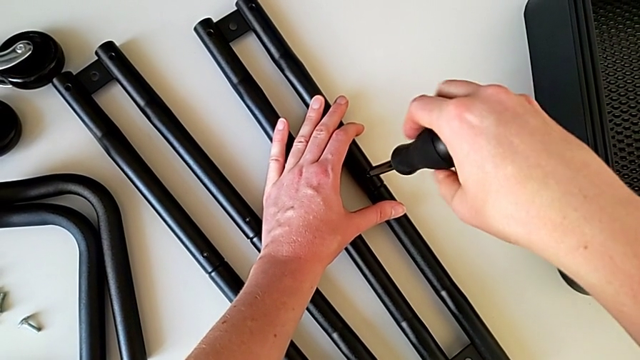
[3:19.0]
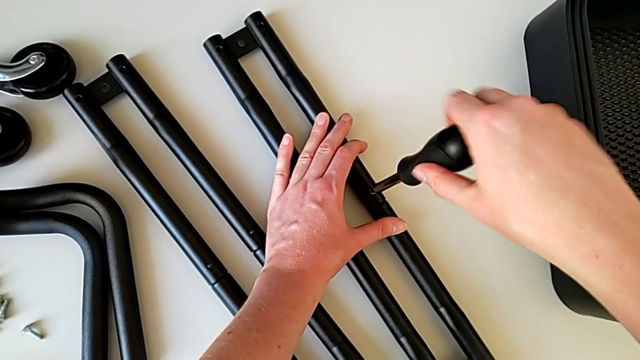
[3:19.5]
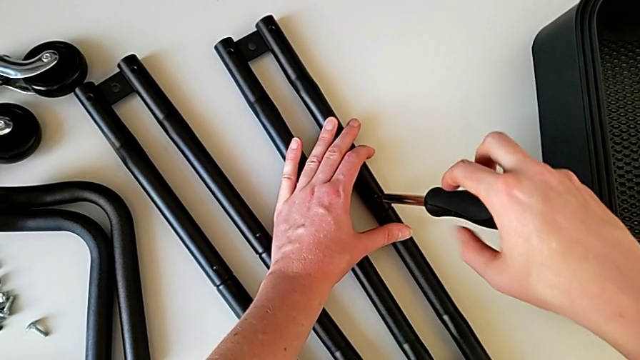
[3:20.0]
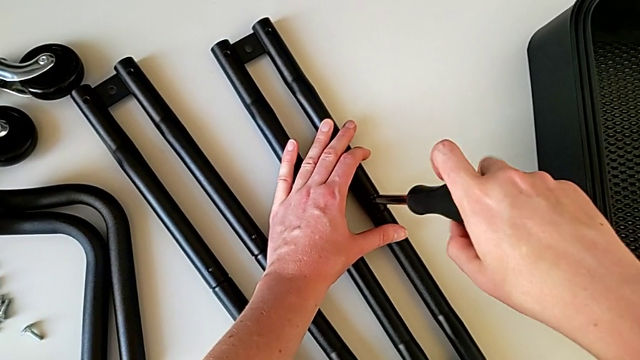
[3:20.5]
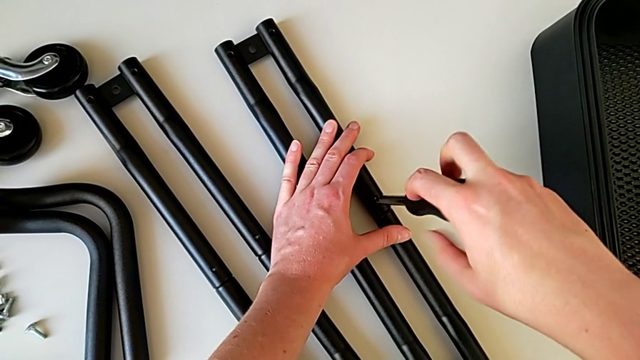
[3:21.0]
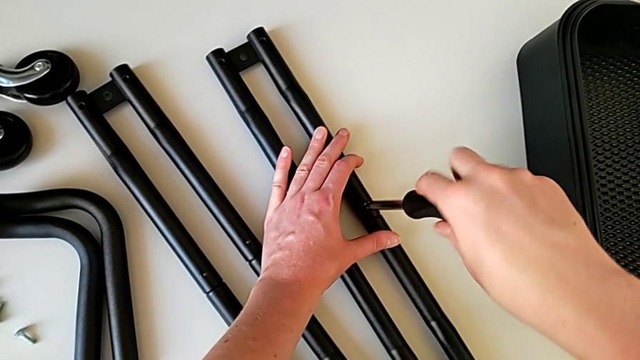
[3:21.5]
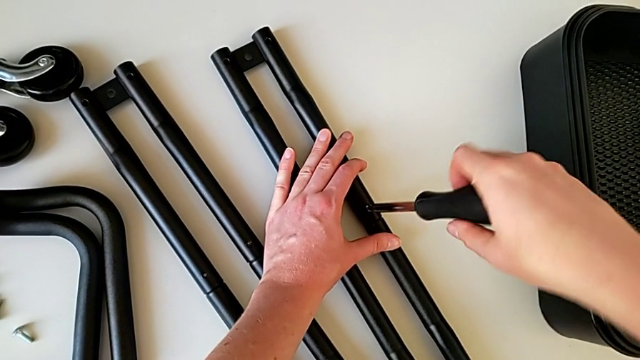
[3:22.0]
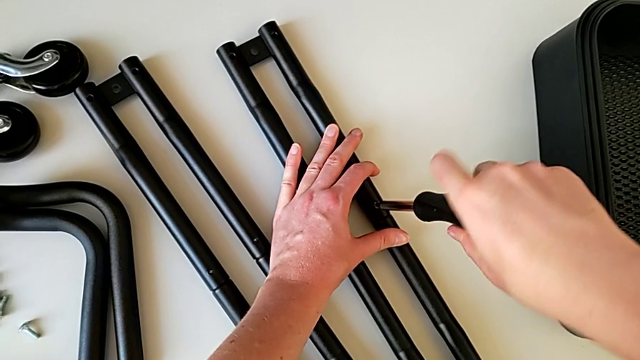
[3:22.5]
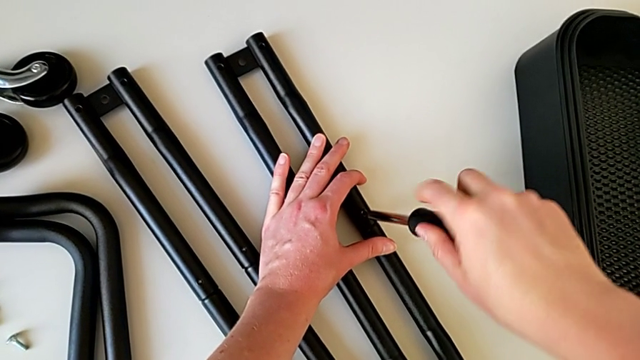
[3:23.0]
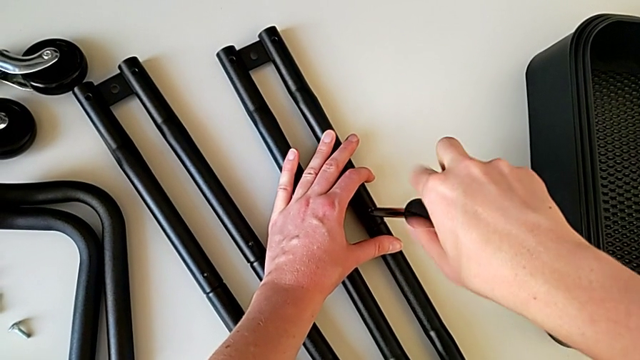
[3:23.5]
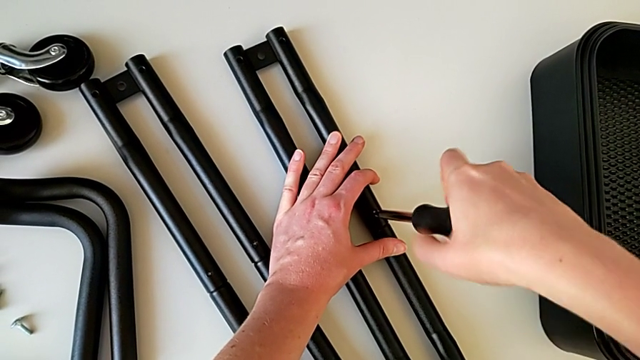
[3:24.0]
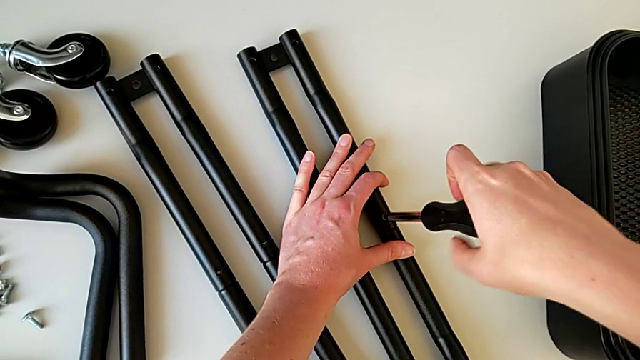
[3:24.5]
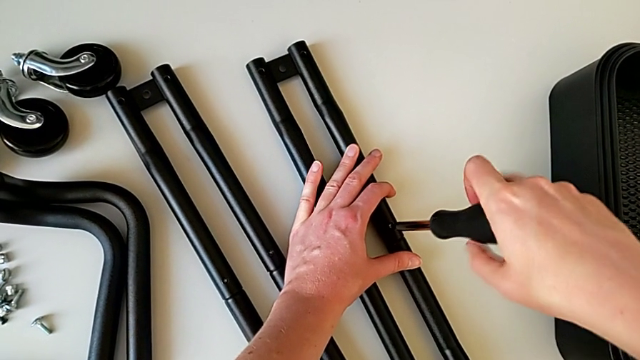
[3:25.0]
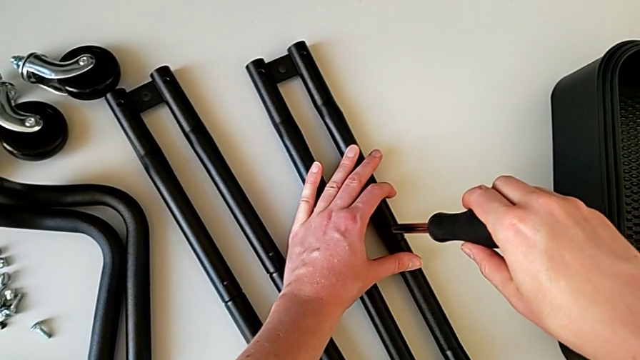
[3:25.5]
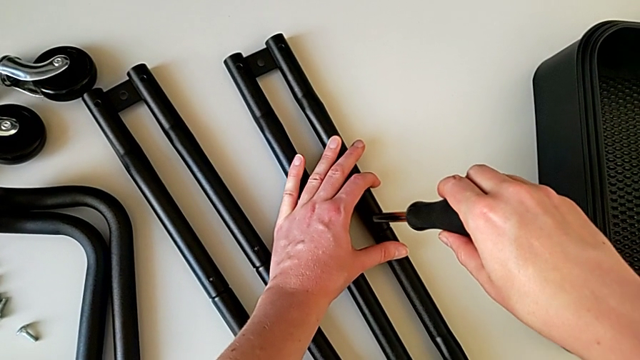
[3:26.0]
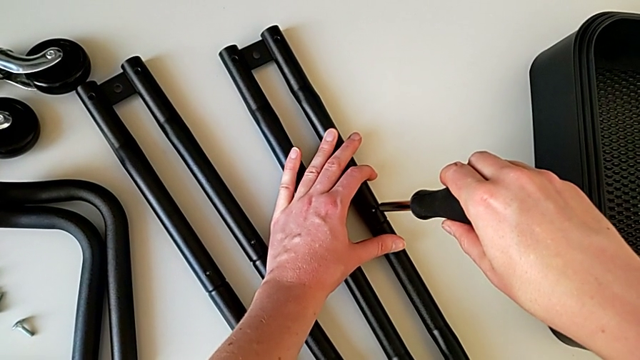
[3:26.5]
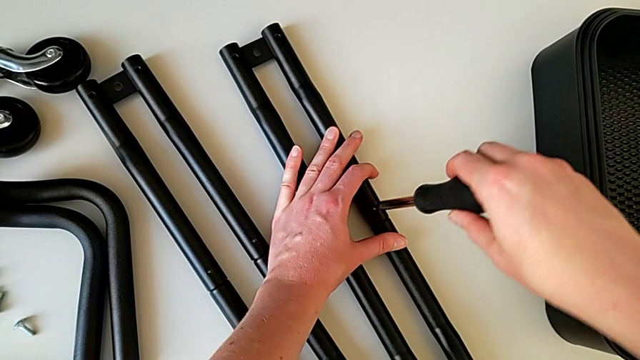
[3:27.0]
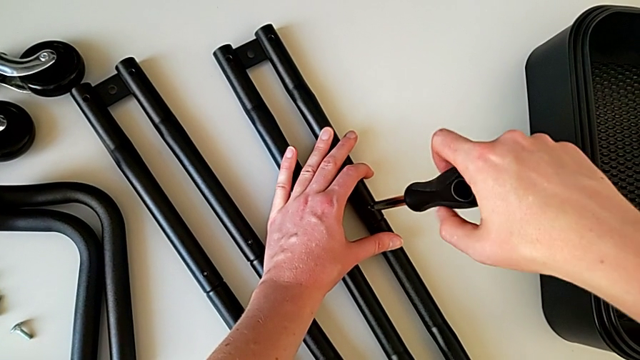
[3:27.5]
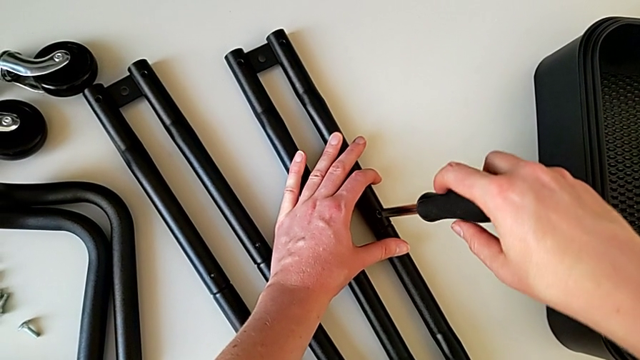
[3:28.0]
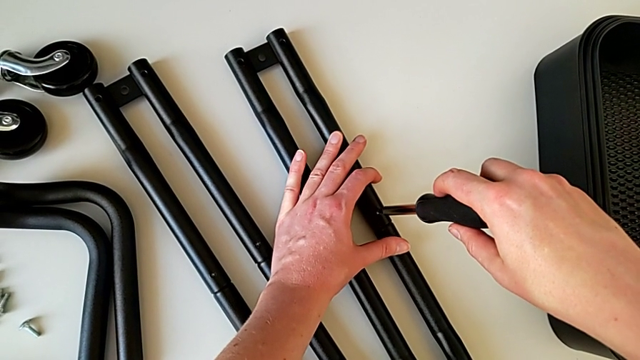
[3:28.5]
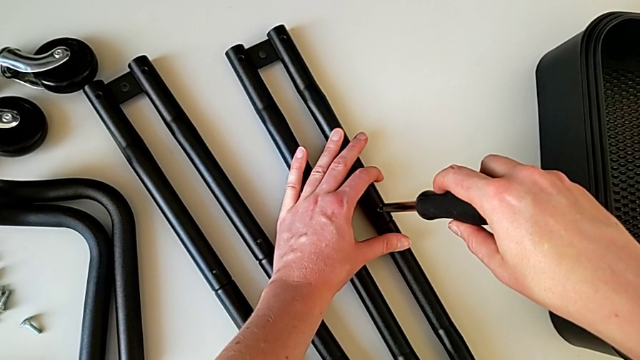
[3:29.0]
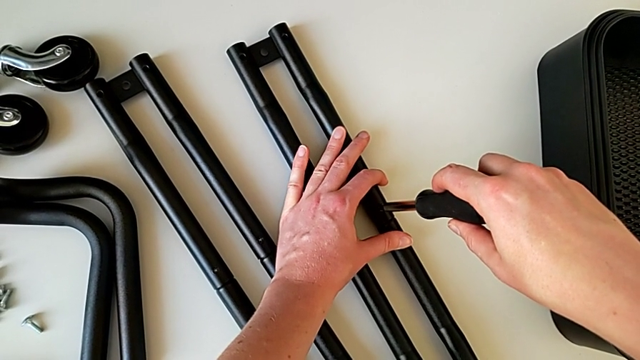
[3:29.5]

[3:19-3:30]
The camera wearer is assembling the bars on the left. They screw the screwdriver, withdraw it, insert it, screw the screw and insert the screwdriver.

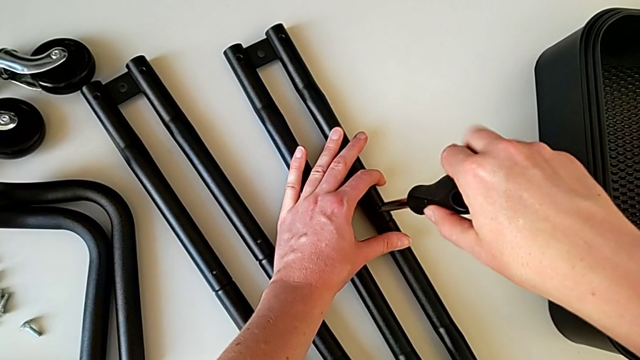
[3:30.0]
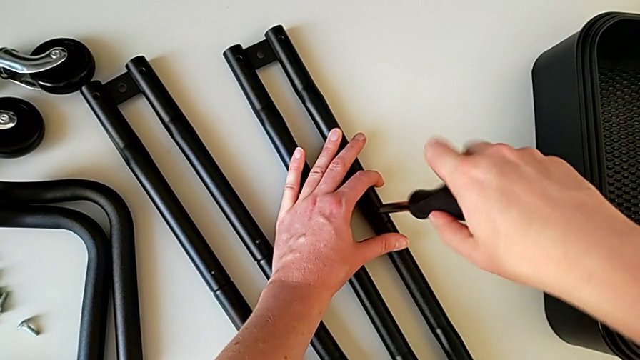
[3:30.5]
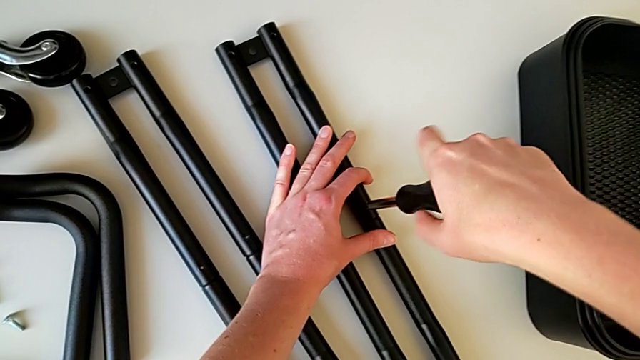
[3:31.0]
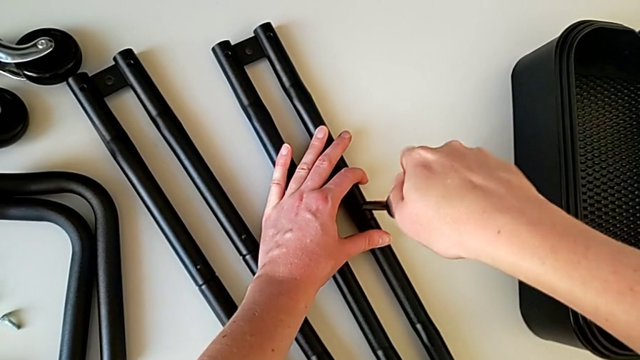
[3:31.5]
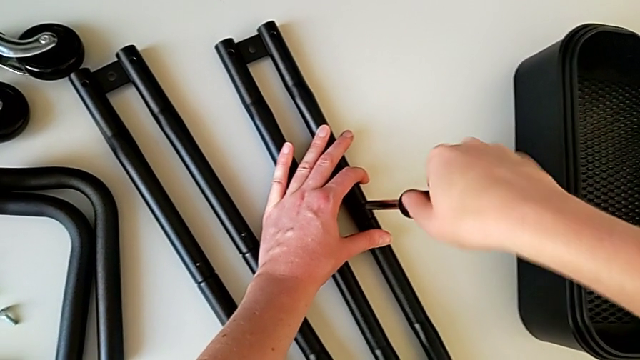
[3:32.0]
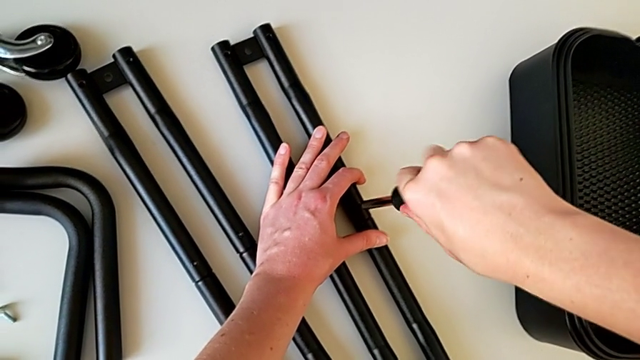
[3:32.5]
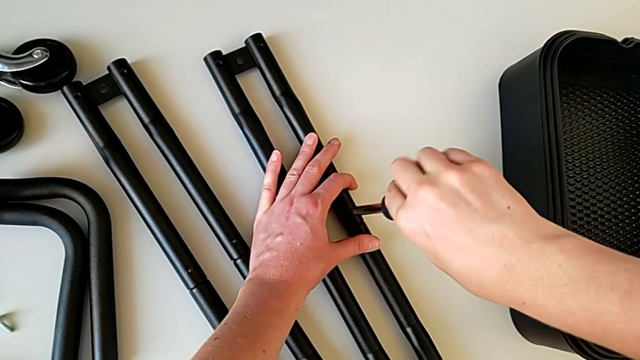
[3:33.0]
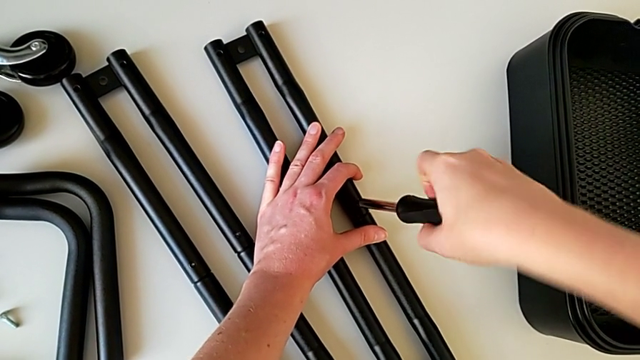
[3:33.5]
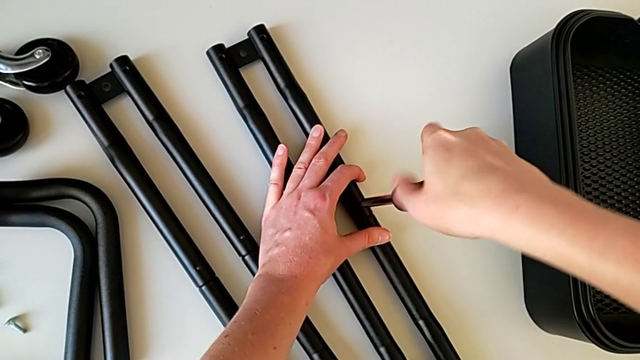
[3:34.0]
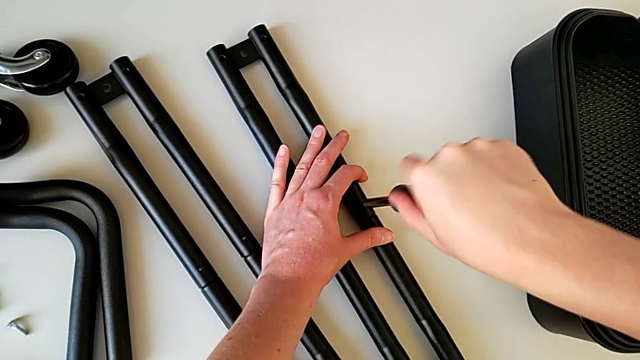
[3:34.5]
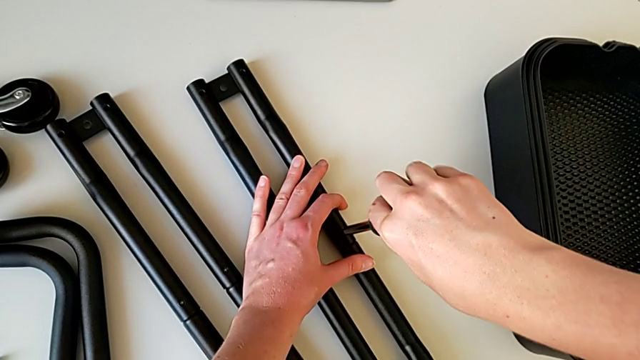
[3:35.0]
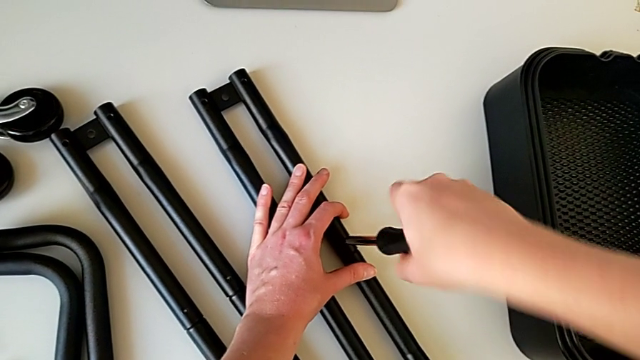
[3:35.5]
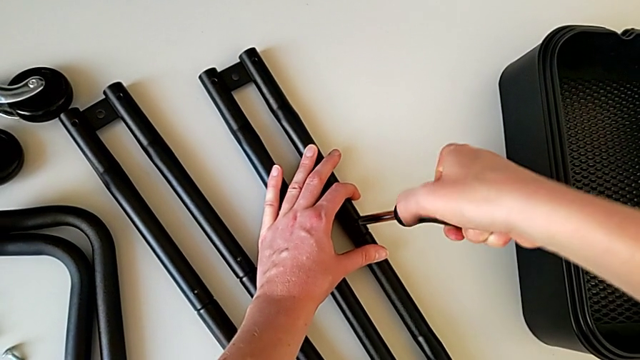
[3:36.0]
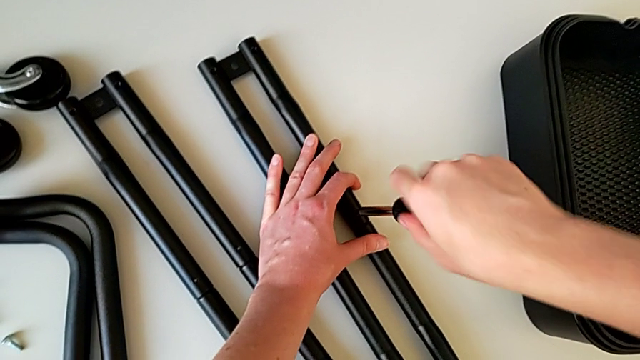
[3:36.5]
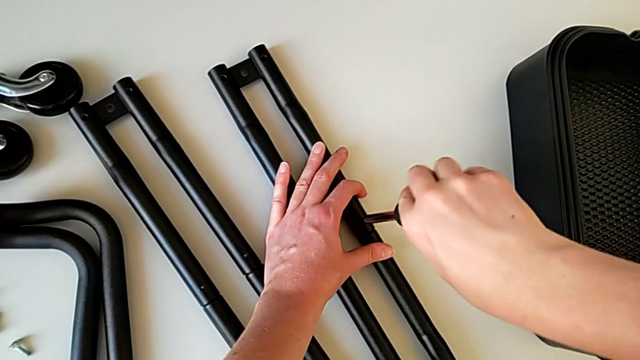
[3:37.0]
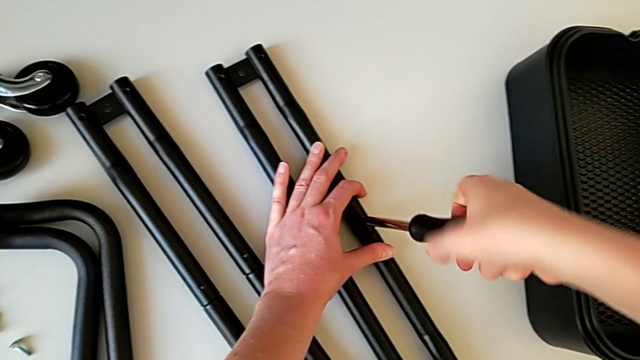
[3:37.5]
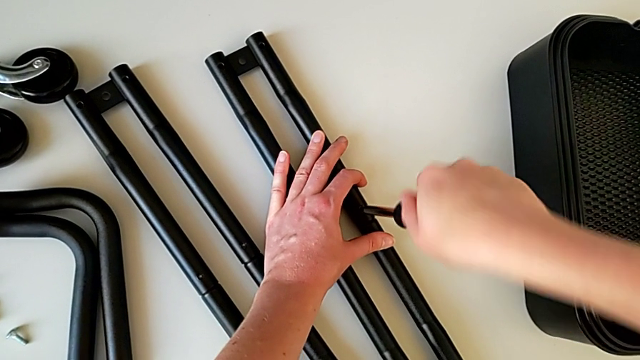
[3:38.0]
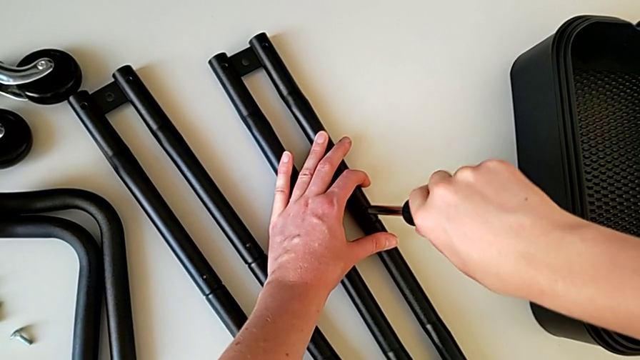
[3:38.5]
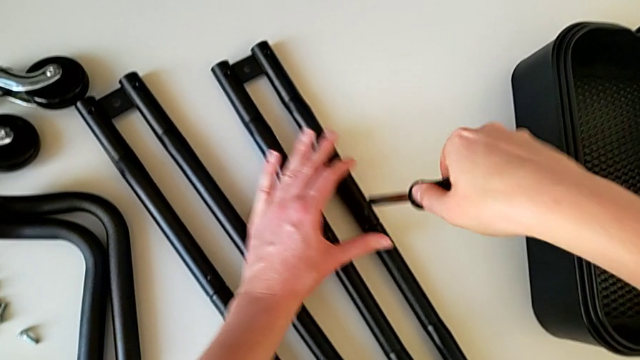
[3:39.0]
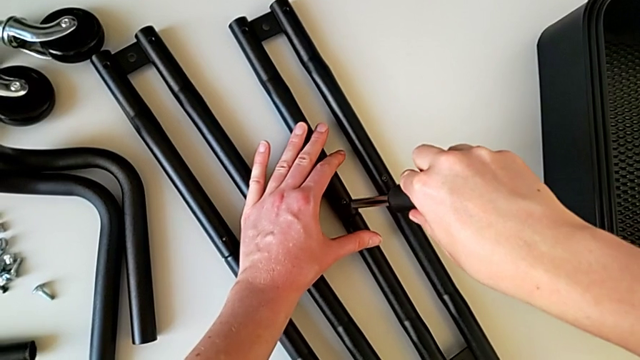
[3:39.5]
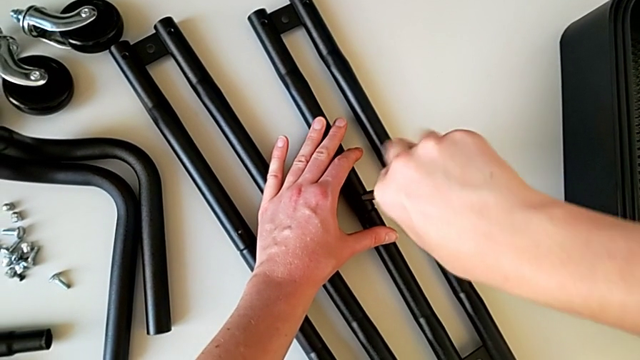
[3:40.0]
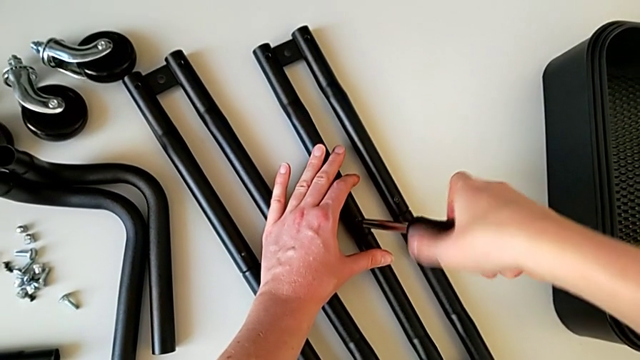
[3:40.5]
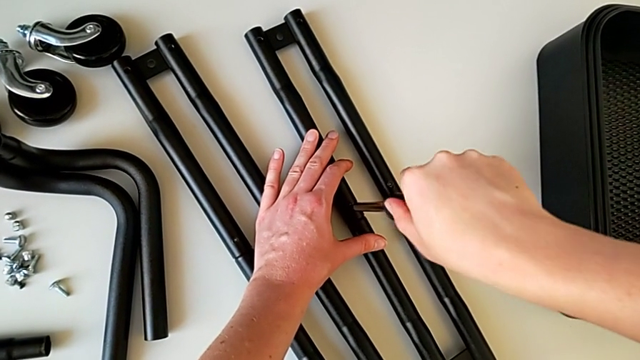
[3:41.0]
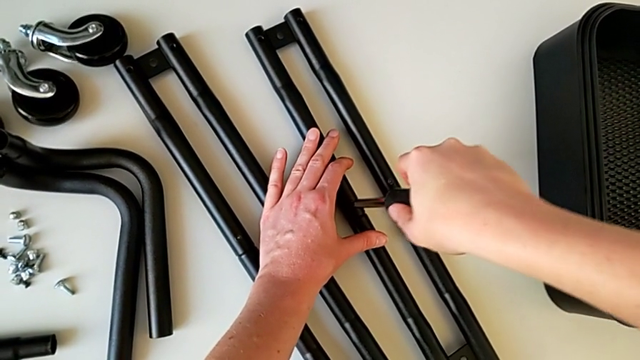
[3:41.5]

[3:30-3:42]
The camera wearer is assembling the bars on the left. They screw the screw, withdraw the screwdriver, insert it and screw it.
